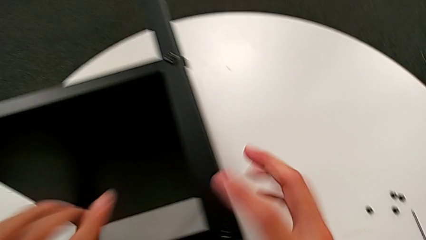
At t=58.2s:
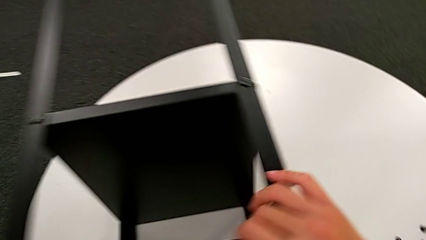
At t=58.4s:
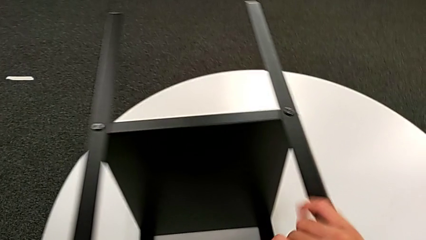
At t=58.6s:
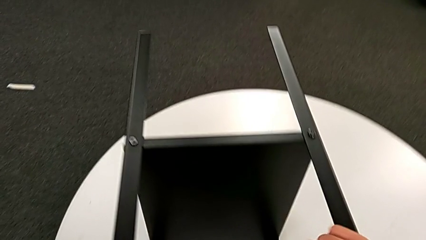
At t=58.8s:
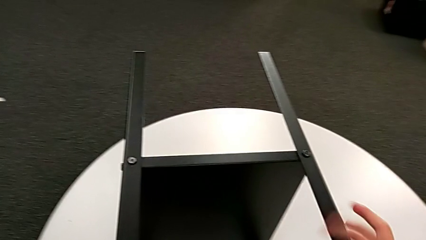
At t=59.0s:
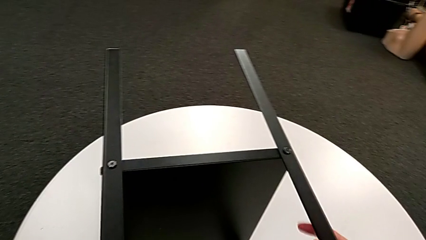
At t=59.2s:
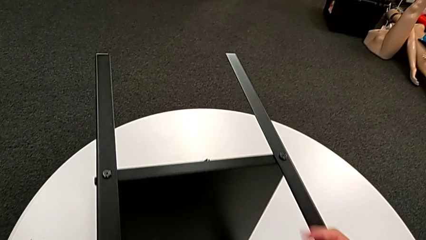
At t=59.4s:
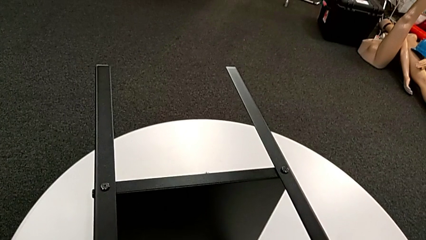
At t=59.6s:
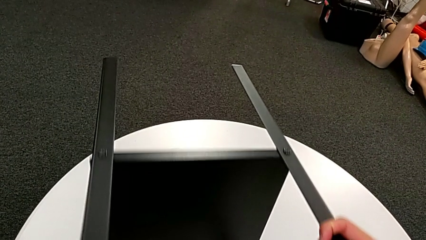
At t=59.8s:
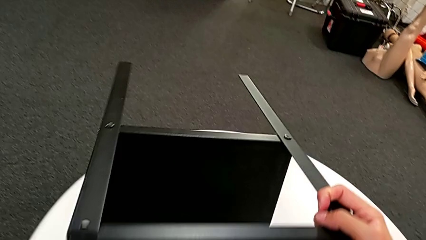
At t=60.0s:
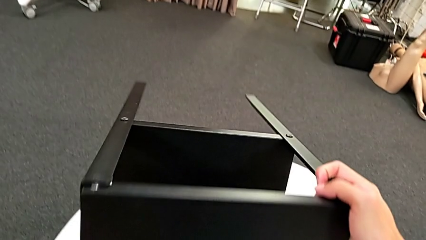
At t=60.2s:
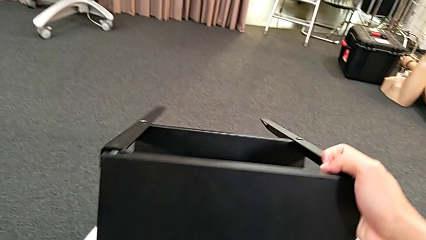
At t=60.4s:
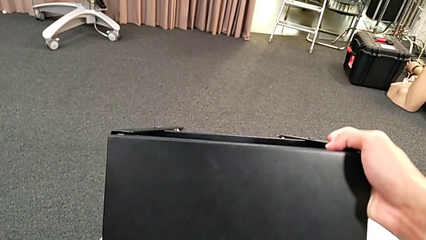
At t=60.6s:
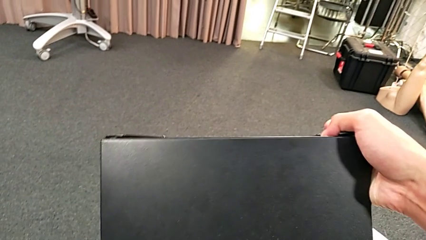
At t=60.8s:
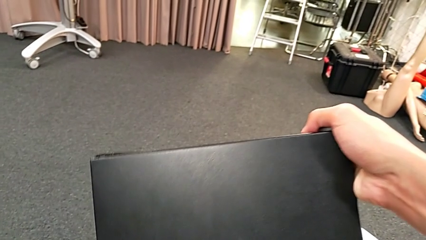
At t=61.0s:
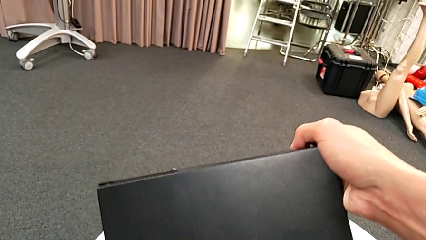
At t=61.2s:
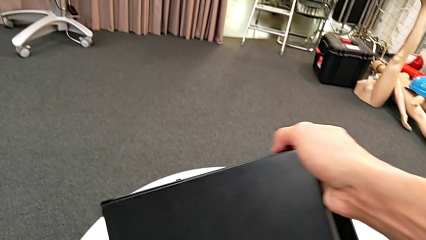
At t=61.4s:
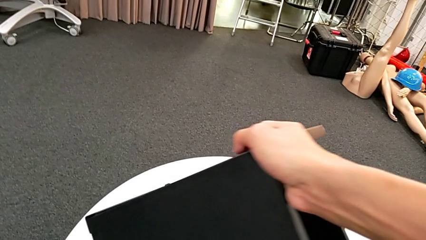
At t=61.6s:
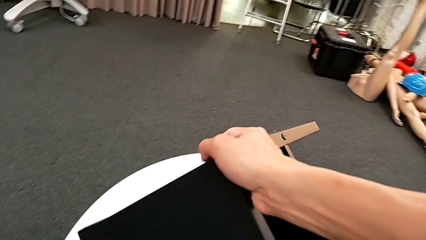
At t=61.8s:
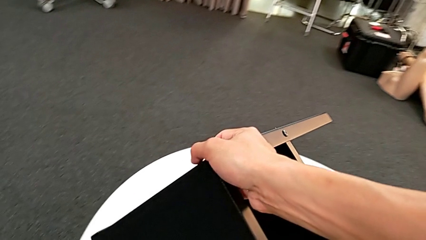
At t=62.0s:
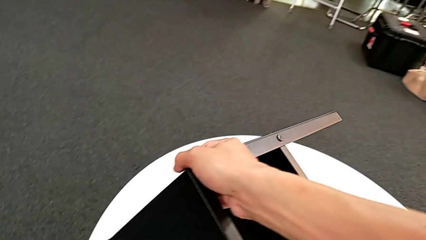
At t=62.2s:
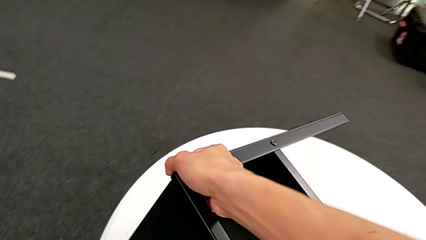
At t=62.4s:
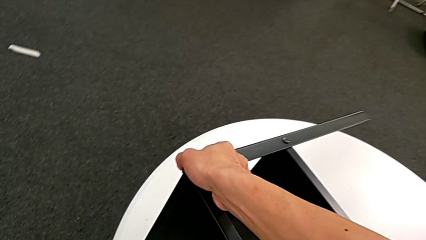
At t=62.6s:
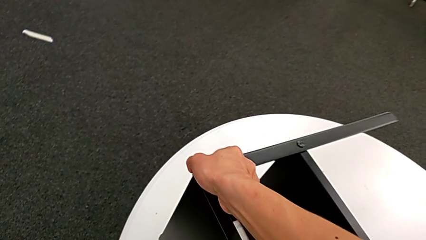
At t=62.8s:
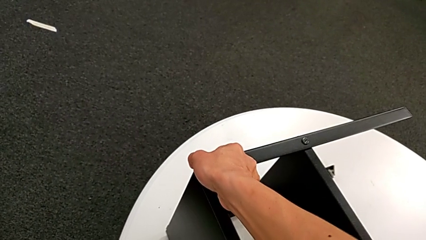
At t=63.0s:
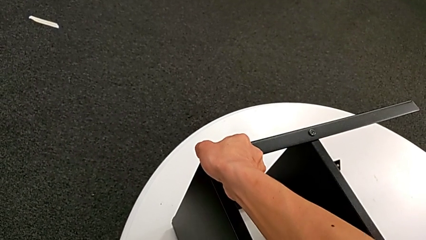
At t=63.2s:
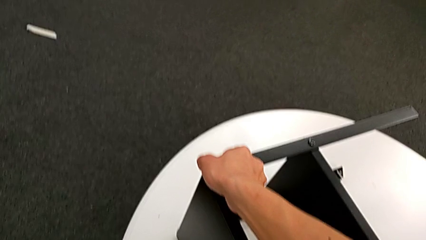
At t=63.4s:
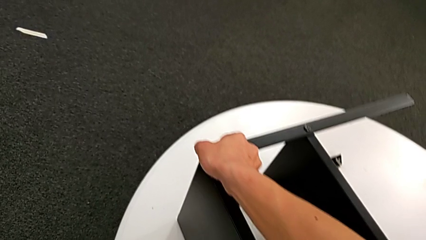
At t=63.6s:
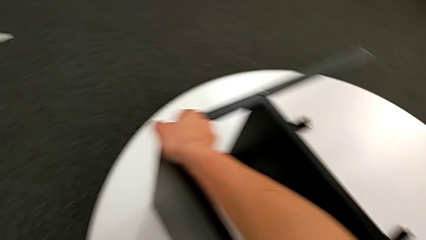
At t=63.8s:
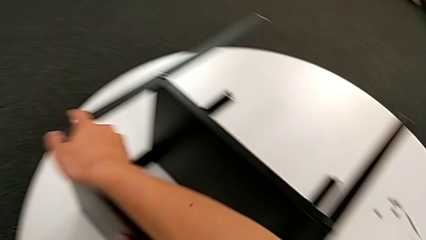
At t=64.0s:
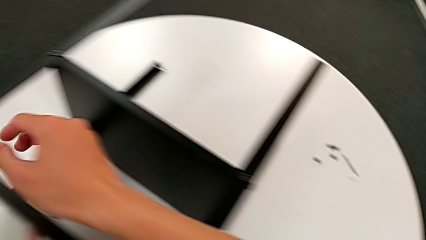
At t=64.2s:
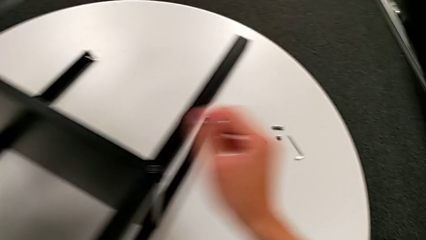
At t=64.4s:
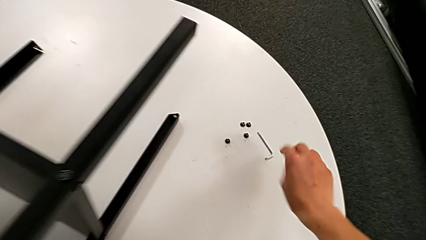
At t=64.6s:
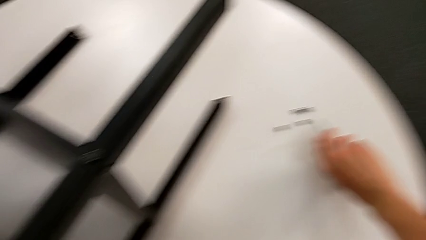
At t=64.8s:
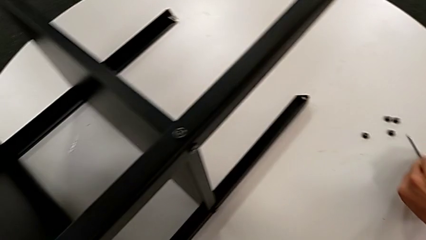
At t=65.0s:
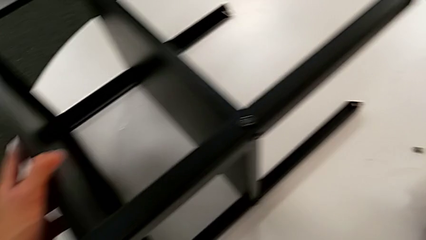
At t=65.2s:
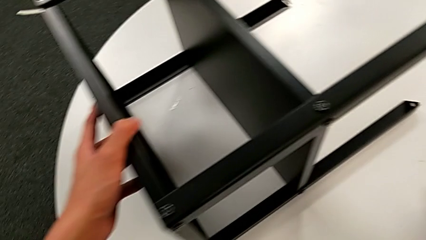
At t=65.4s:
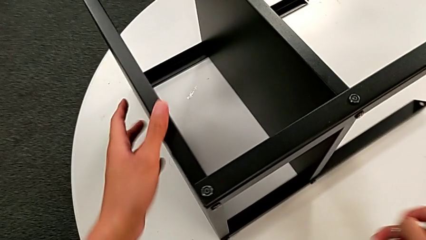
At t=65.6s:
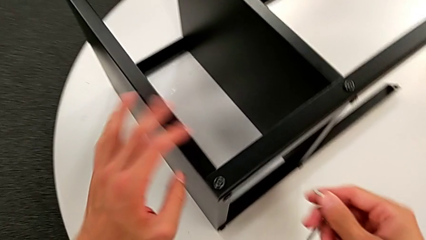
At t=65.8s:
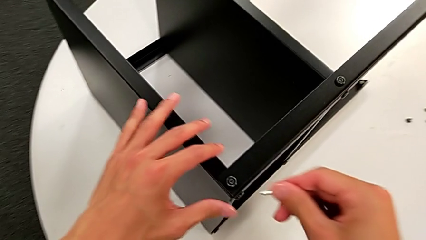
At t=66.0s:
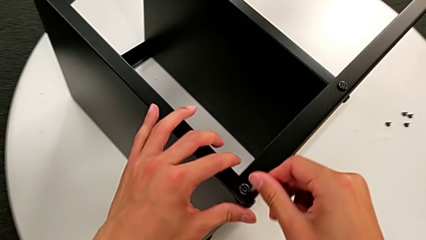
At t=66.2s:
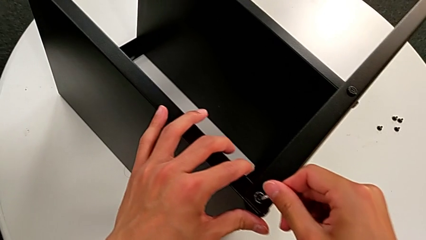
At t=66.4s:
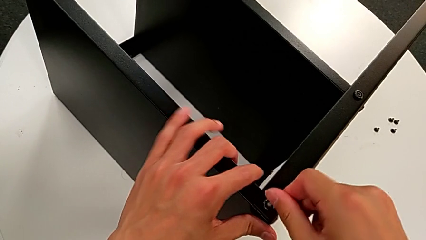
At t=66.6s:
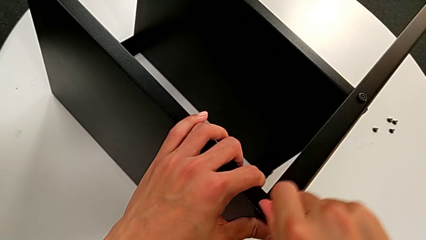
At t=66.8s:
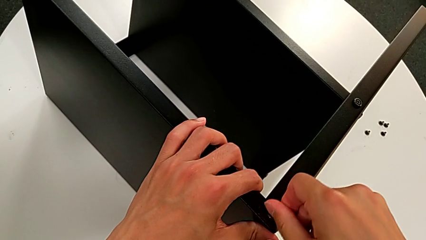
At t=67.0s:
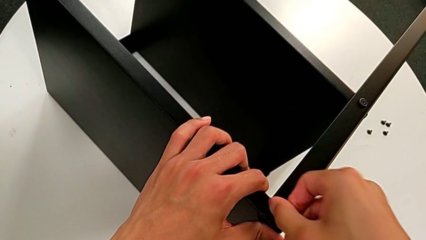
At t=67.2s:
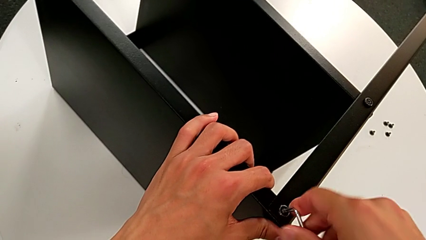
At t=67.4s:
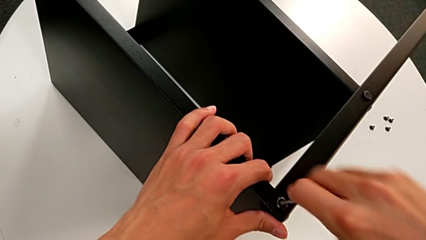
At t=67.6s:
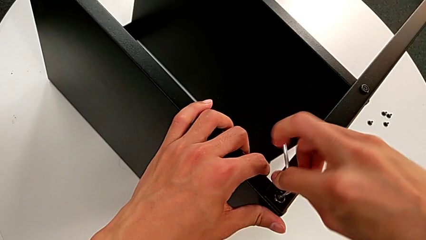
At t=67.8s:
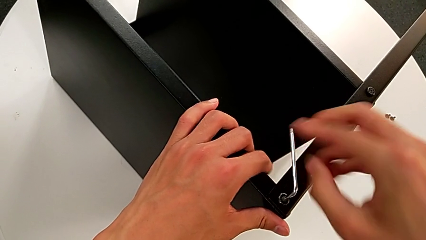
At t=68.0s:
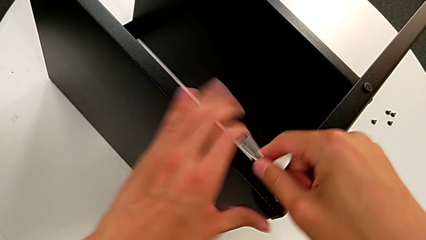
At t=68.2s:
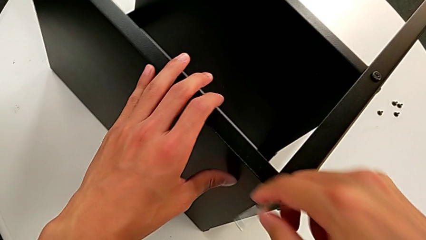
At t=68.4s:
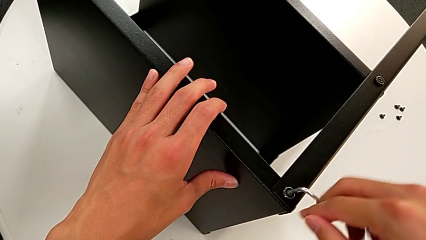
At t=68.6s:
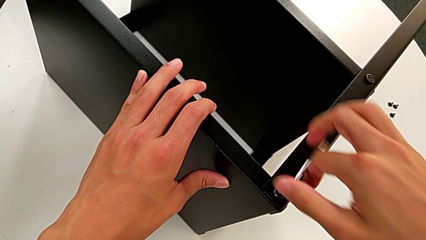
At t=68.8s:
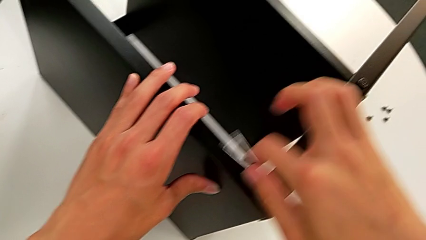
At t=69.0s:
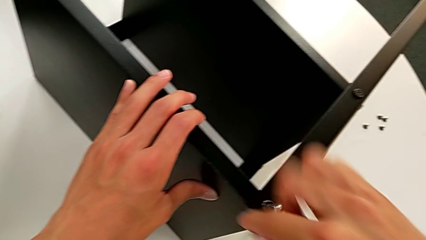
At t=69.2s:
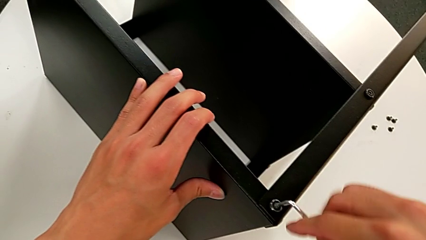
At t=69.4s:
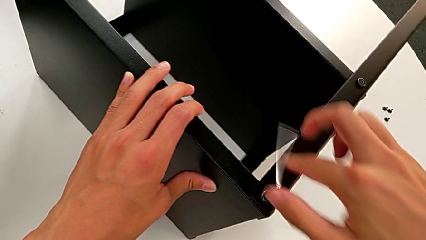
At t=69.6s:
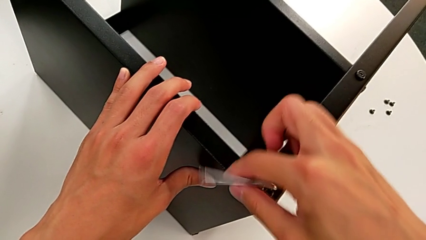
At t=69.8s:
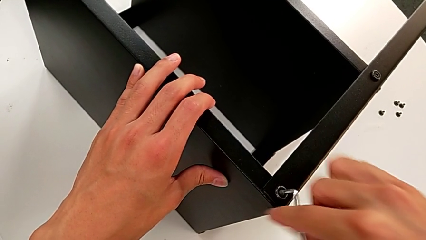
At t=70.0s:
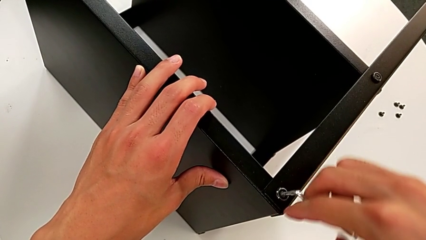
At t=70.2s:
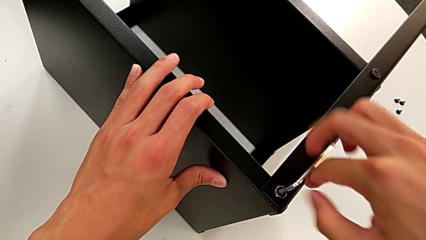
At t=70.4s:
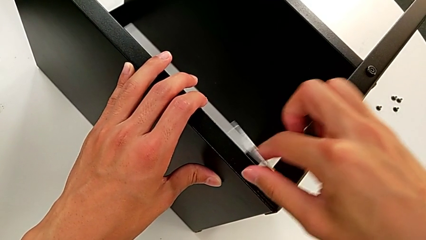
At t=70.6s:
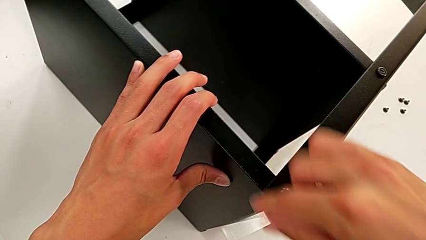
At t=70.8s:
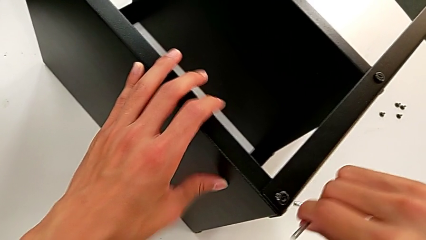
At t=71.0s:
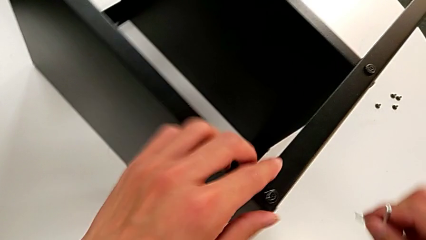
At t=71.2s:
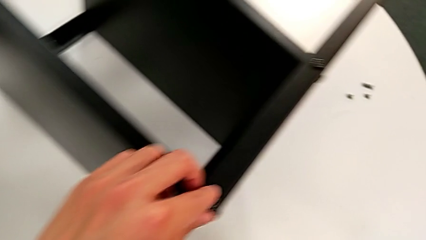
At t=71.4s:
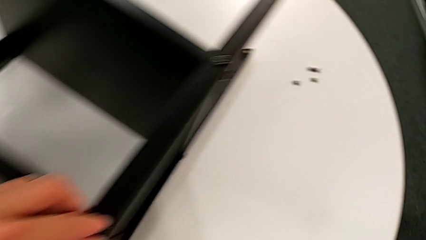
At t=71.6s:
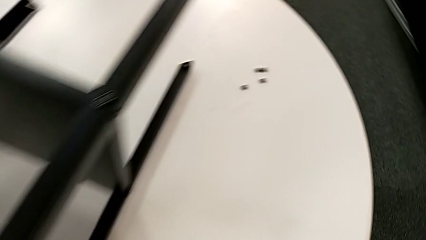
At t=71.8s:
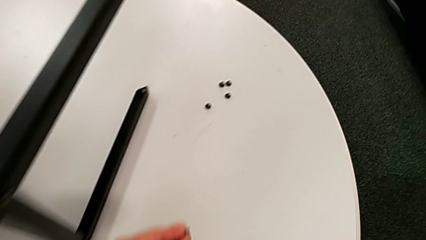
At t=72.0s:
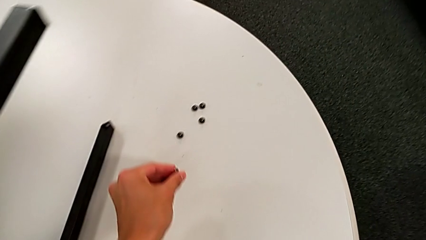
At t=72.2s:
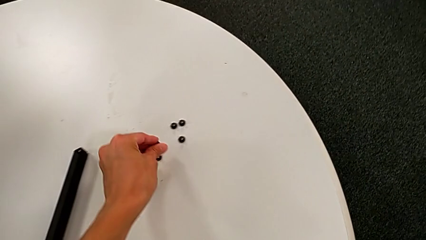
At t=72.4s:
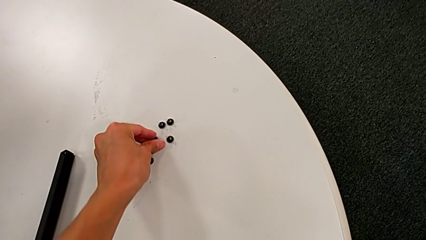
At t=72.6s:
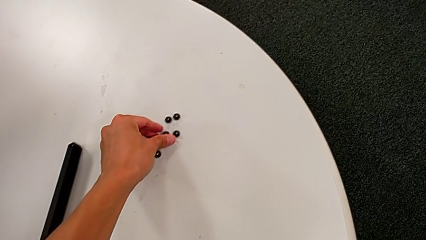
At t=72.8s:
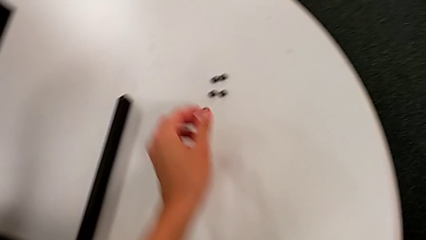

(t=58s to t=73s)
The camera wearer unscrews the fifth hex socket head of the leg. They grab the nightstand, rotate it, approach the Allen wrench, grab it, approach the hex socket head, insert the Allen wrench, unscrew the hex socket head, withdraw the Allen wrench, disassemble the hex socket head and place it.

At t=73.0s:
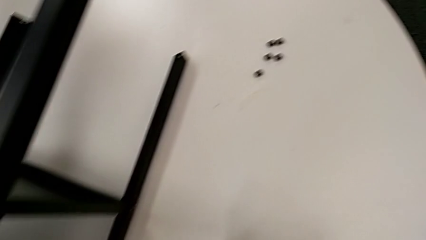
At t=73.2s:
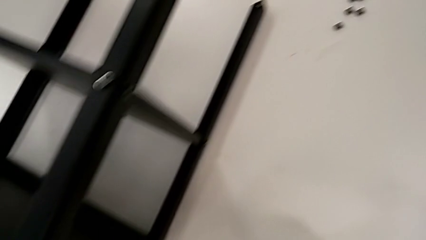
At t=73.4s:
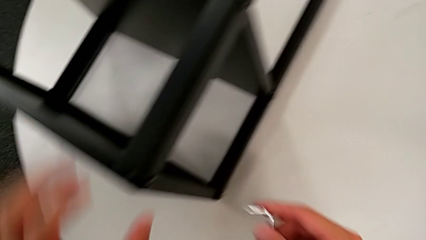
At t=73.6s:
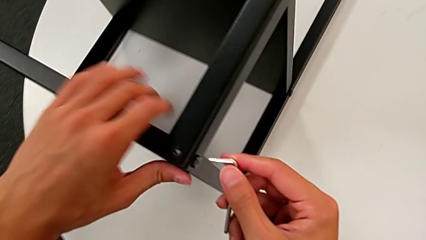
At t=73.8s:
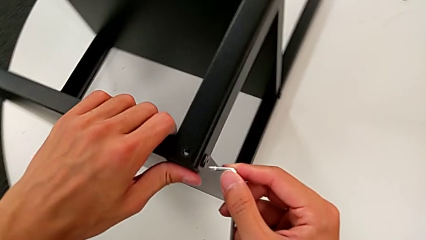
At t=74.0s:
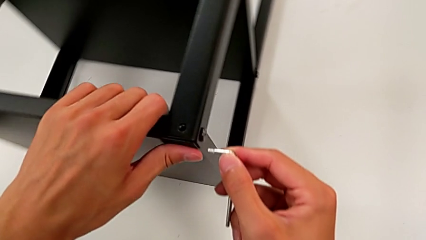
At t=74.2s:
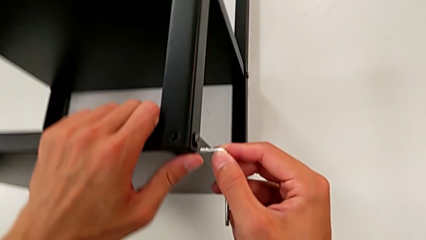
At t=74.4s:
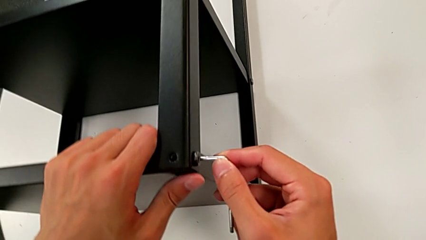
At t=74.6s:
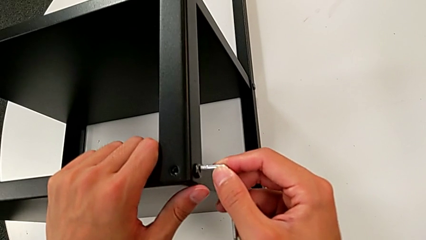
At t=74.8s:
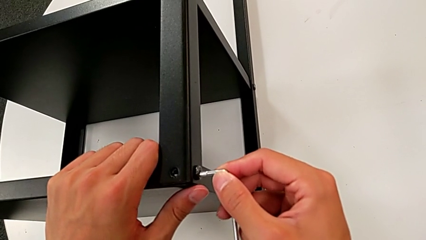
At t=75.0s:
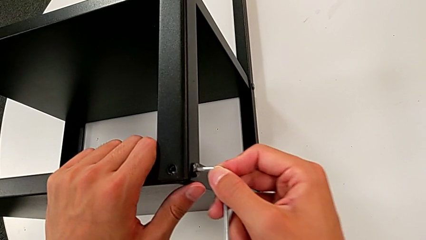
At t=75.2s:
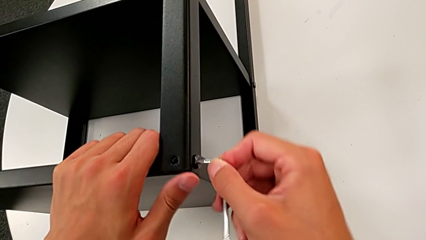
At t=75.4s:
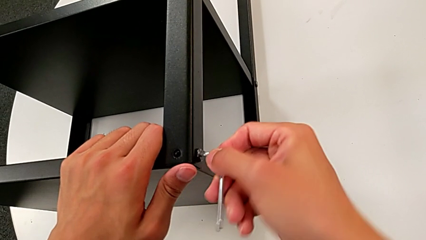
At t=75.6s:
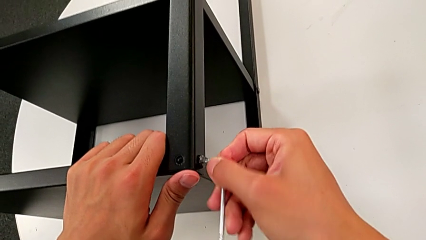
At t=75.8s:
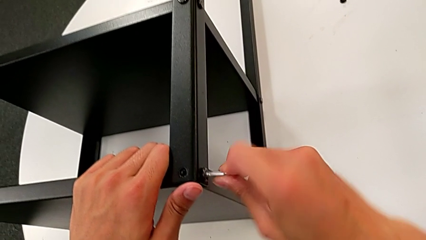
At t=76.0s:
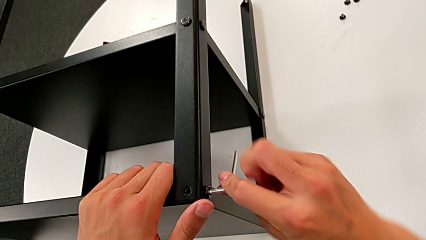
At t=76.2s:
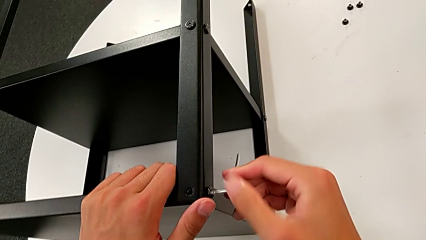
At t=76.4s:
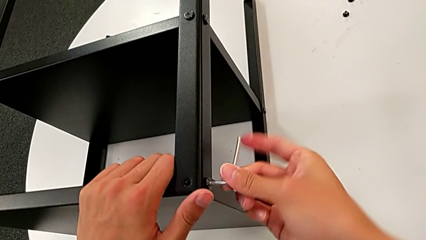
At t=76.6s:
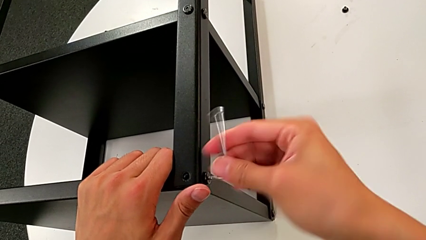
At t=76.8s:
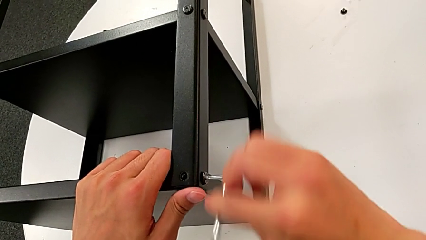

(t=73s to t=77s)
The camera wearer is unscrewing the sixth hex socket head from the legs. They insert the Allen wrench and slide the nightstand.
